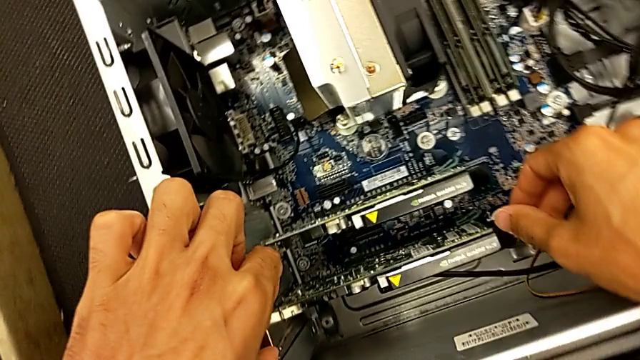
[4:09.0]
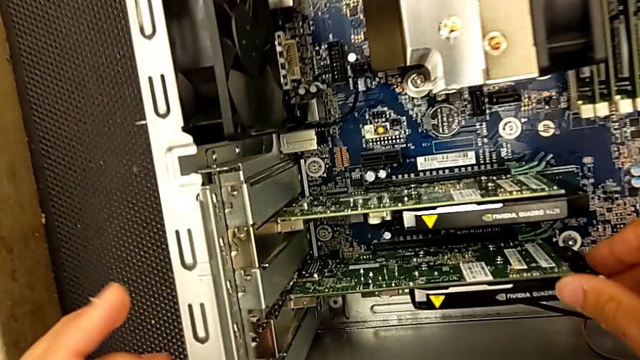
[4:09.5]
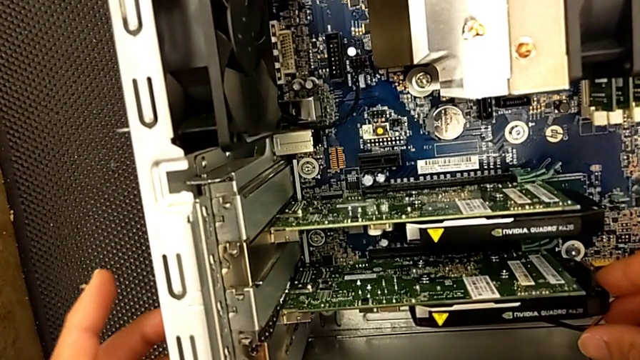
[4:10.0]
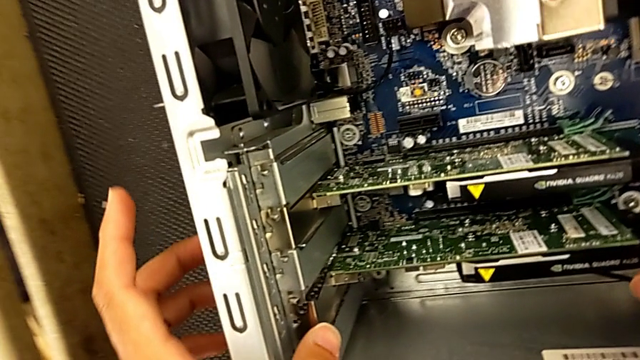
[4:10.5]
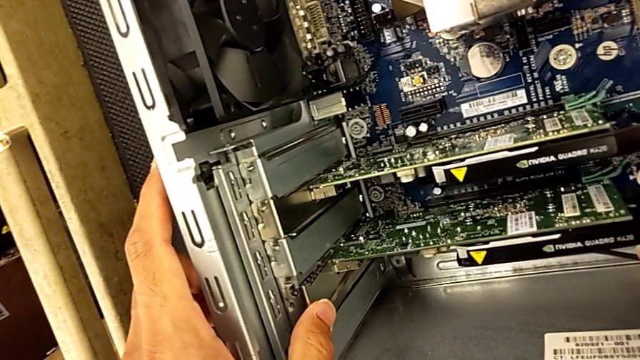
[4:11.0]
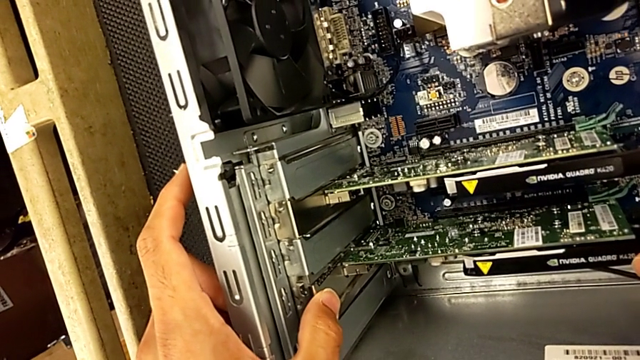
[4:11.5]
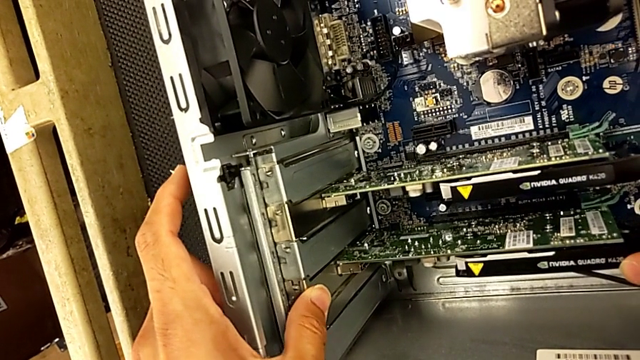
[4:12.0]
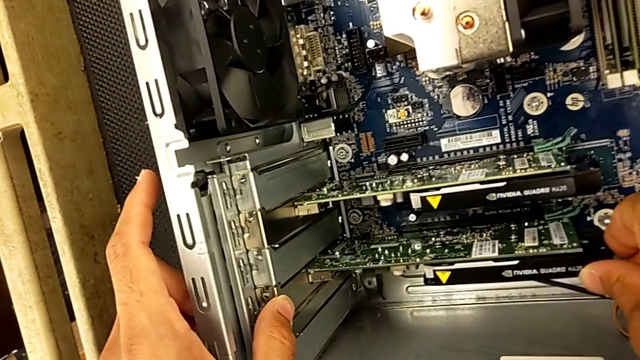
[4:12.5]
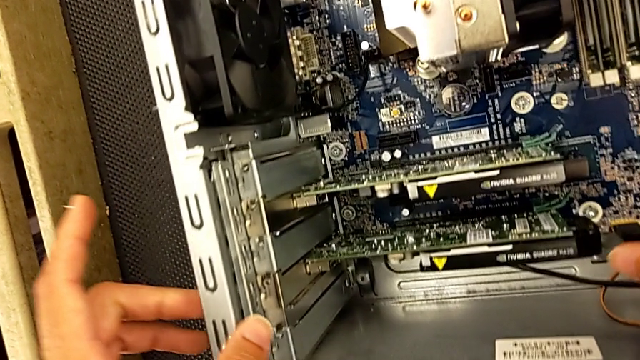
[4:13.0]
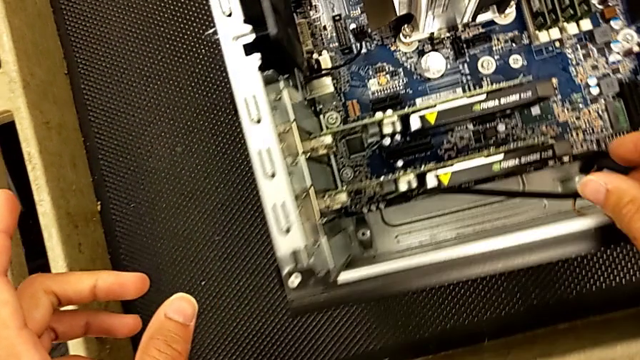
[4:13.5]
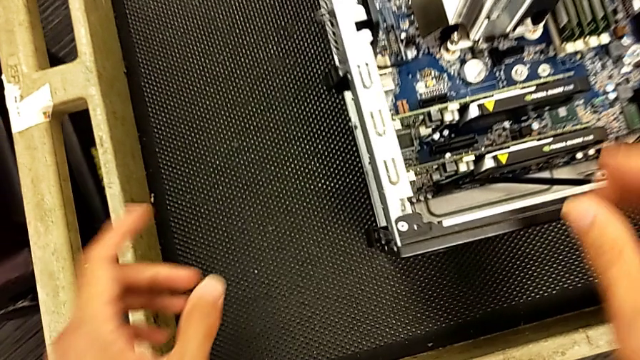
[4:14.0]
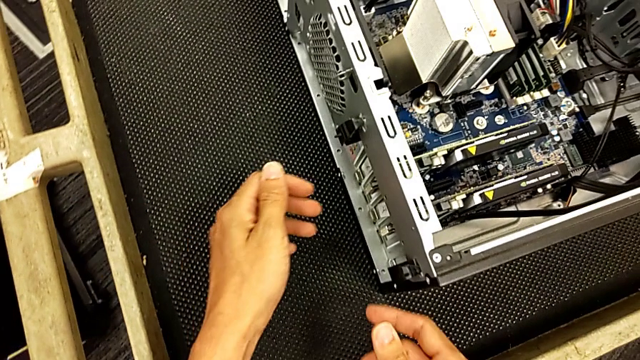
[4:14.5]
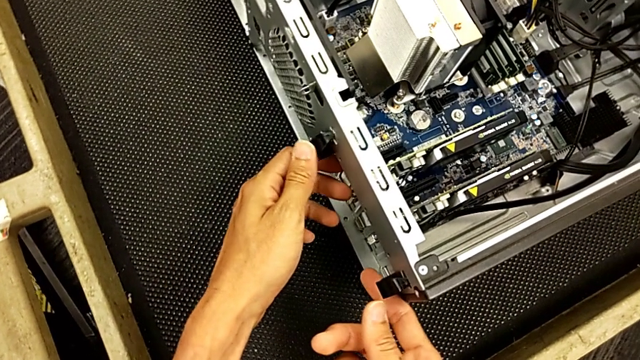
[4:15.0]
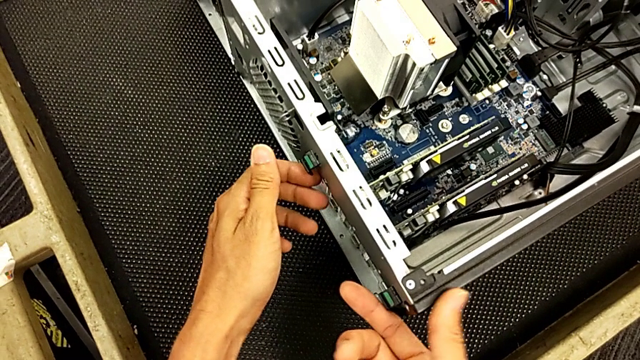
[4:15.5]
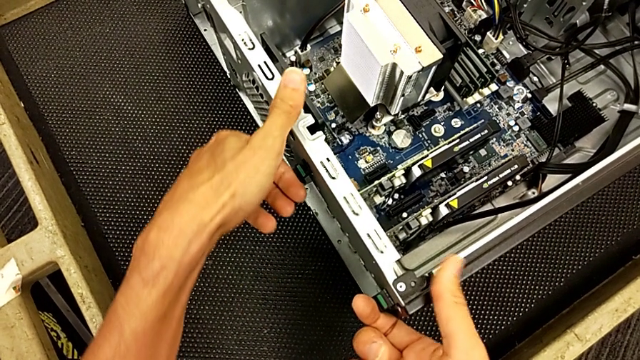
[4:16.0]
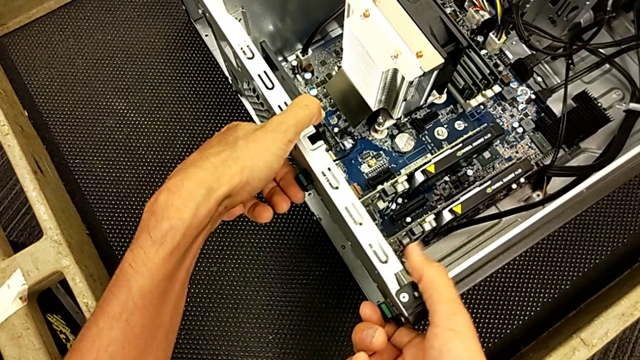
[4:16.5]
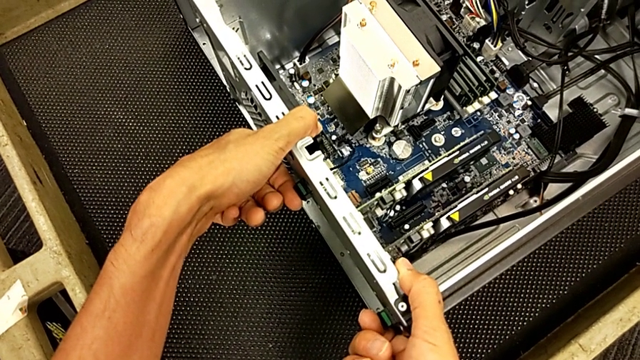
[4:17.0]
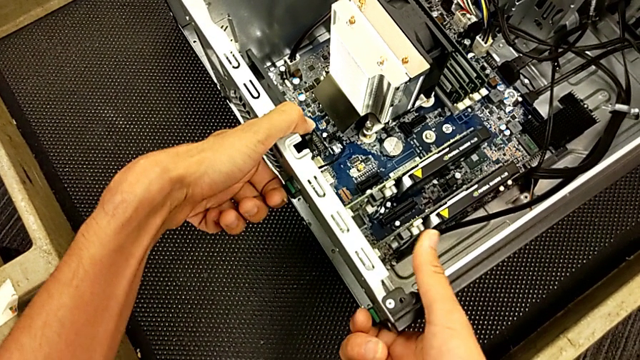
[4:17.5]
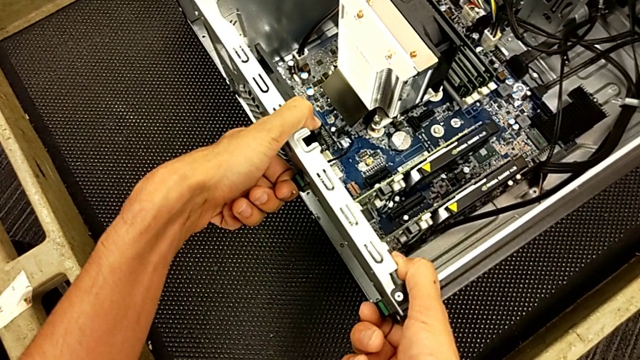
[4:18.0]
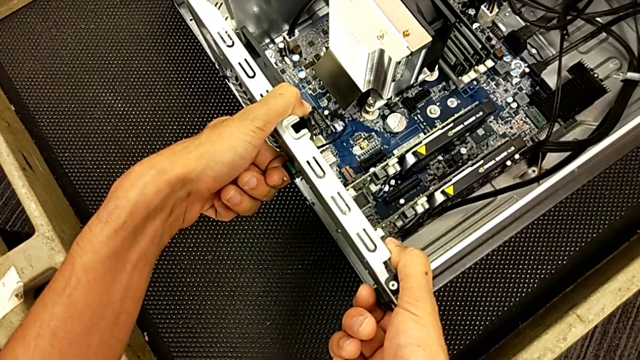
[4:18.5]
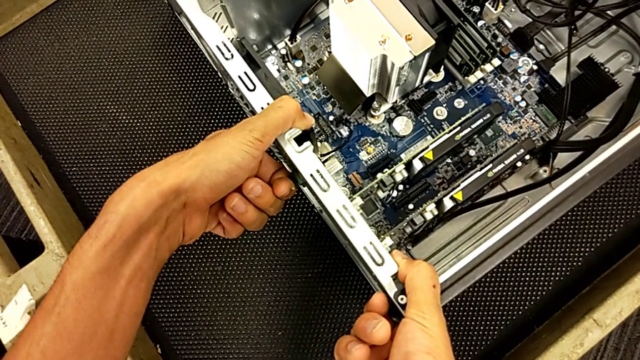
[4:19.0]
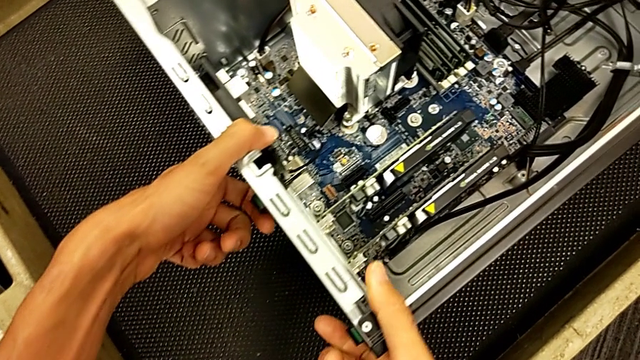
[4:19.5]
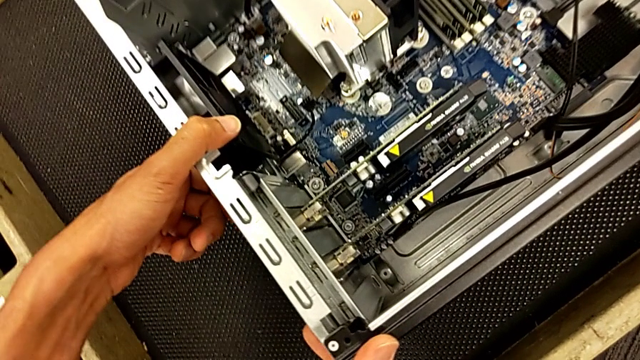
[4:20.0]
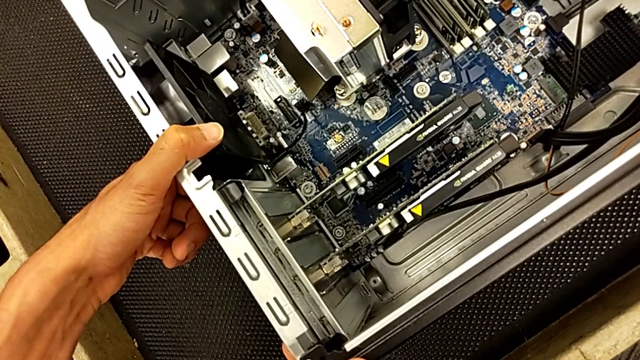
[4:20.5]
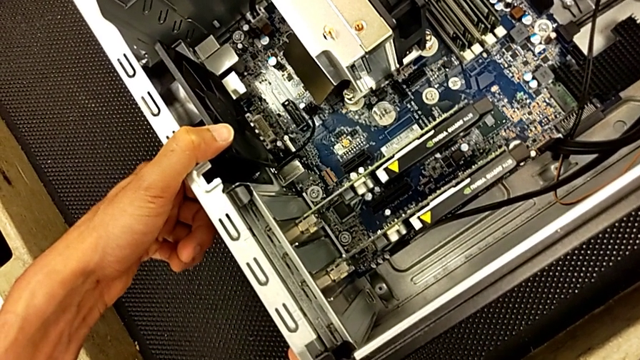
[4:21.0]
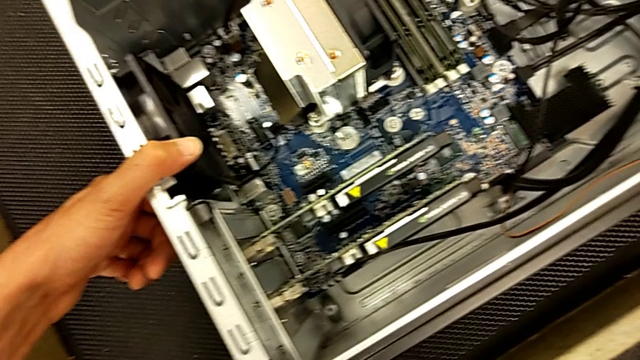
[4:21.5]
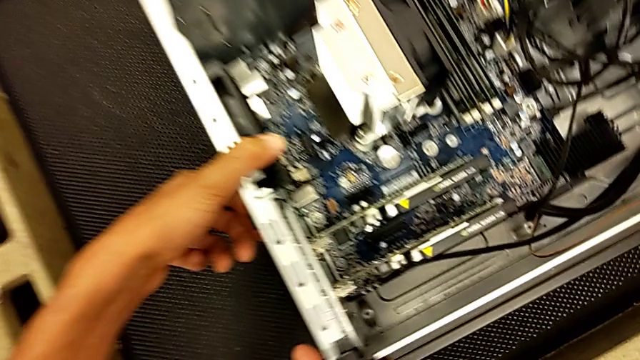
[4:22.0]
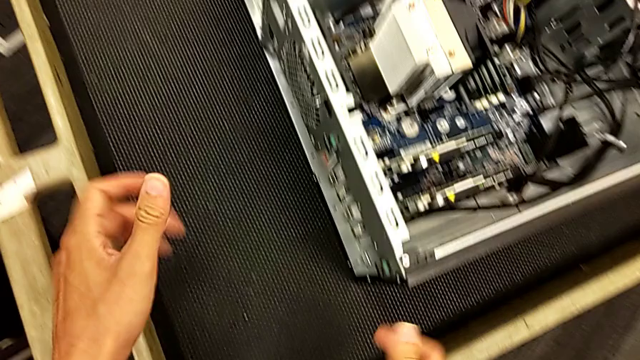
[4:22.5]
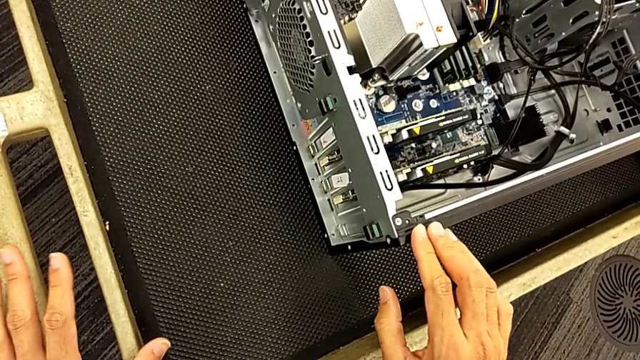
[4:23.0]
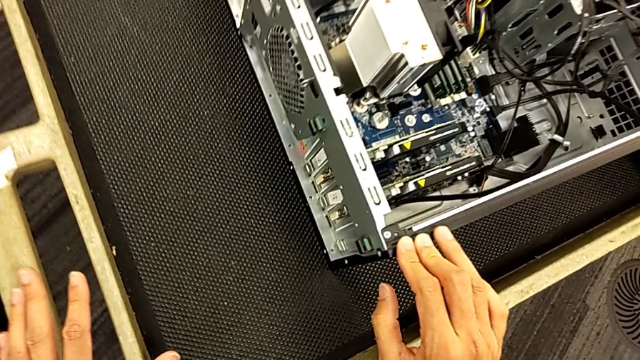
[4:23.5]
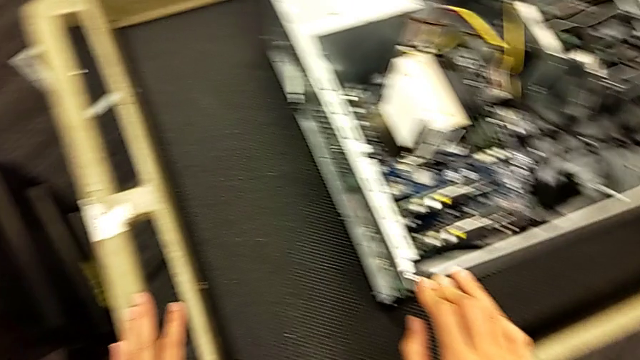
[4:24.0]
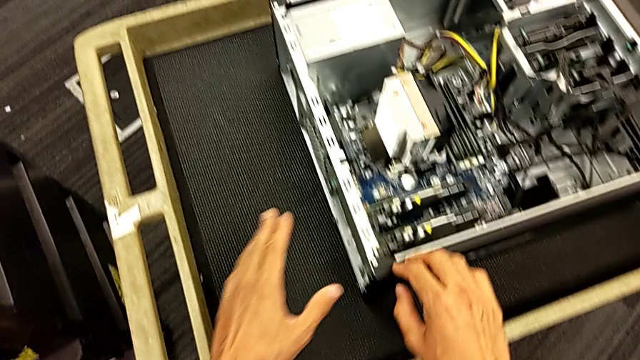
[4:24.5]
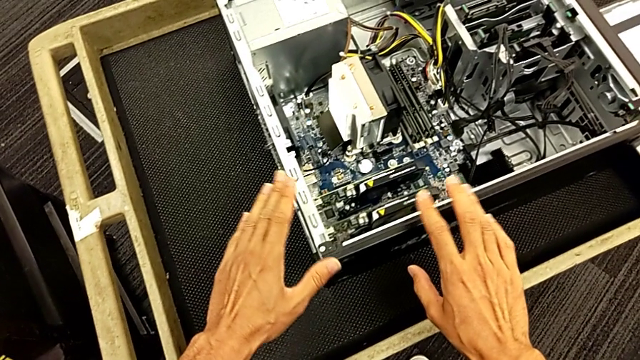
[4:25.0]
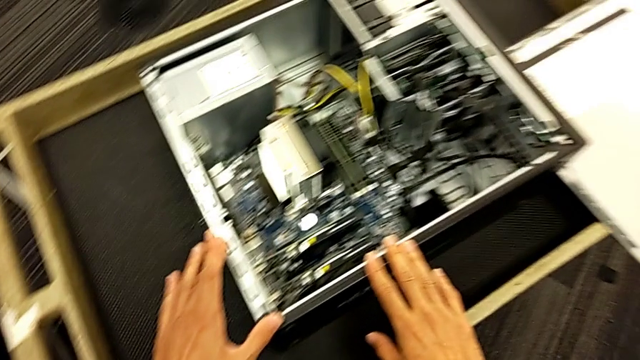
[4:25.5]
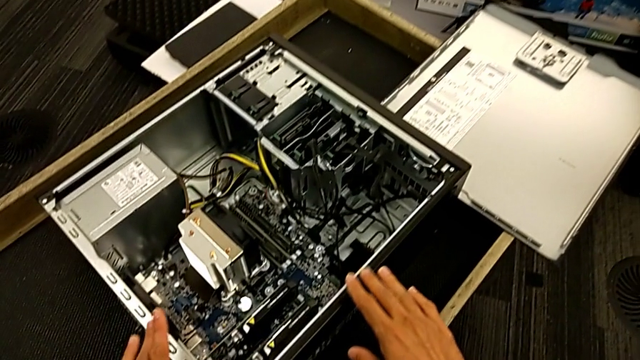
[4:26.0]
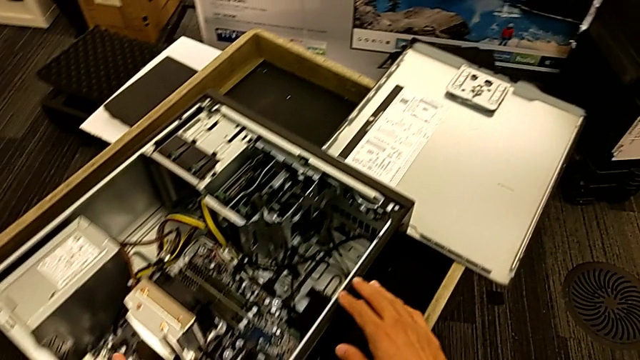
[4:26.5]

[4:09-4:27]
The camera wearer is changing the graphics card. They keep pressing the graphic card and pull the computer tab.

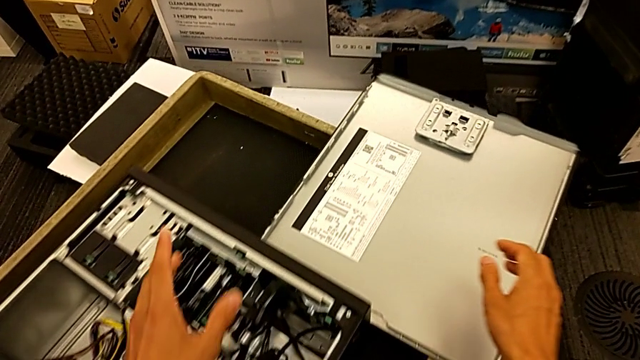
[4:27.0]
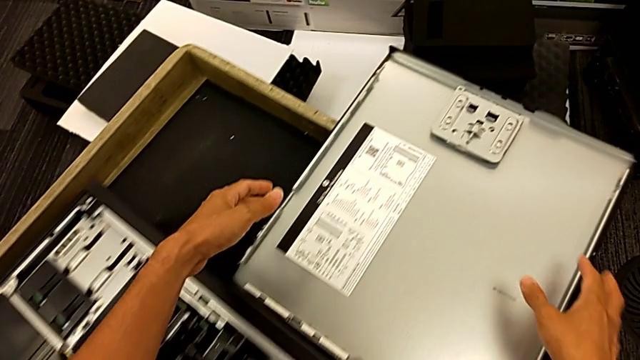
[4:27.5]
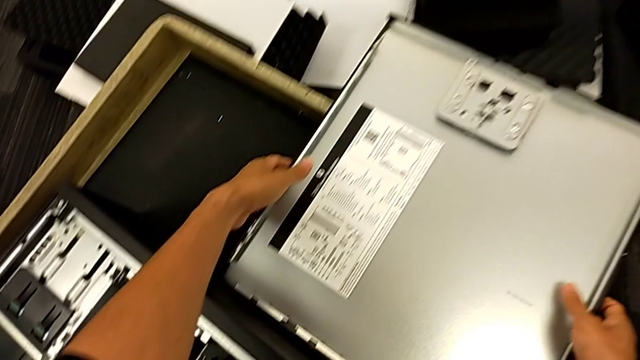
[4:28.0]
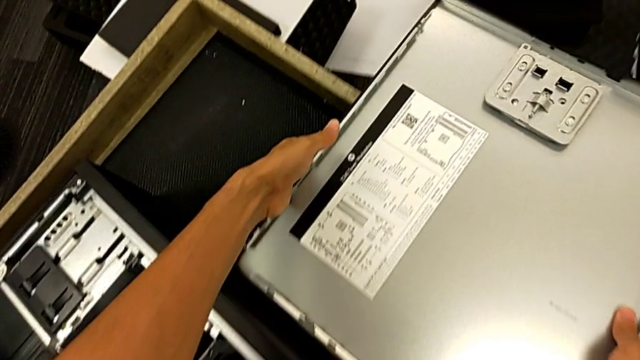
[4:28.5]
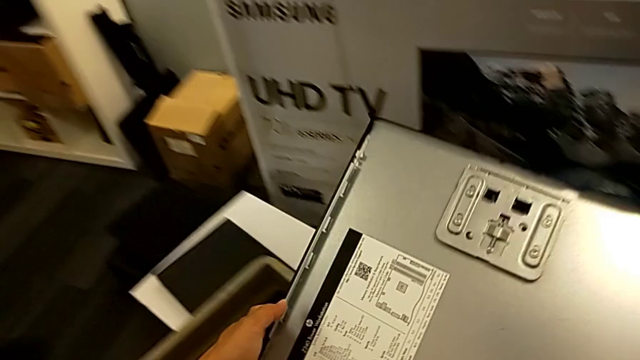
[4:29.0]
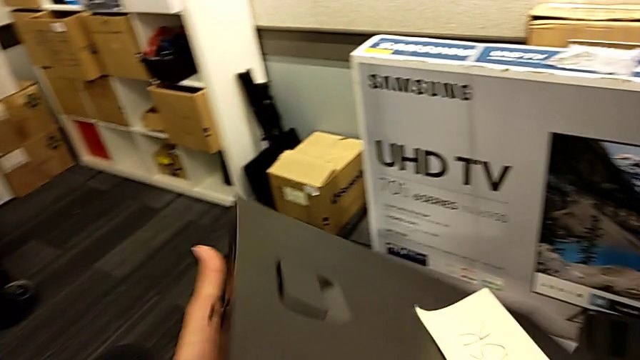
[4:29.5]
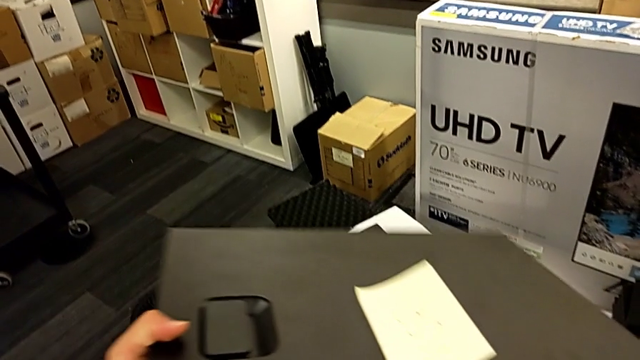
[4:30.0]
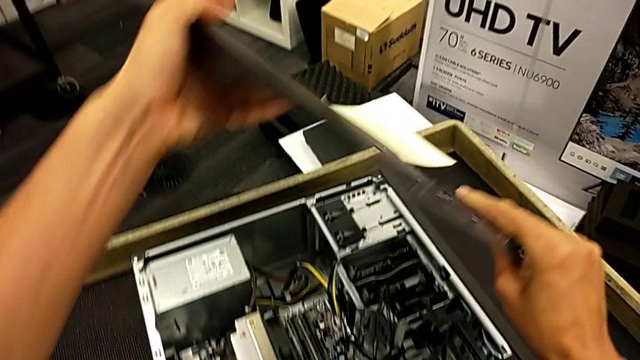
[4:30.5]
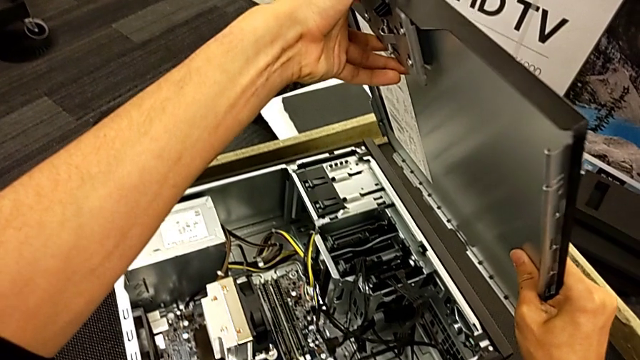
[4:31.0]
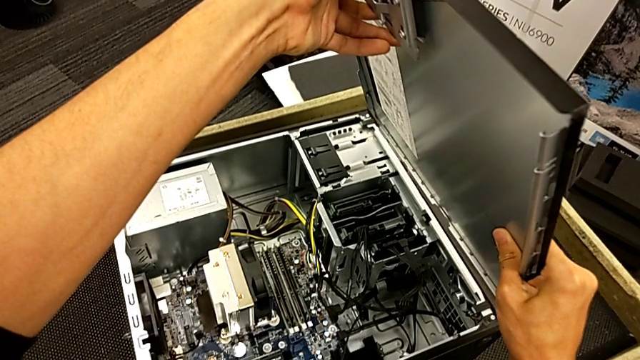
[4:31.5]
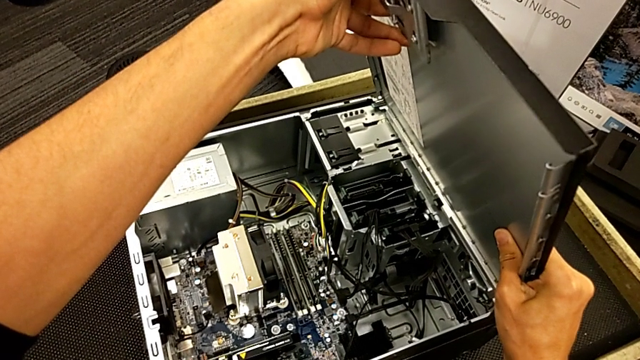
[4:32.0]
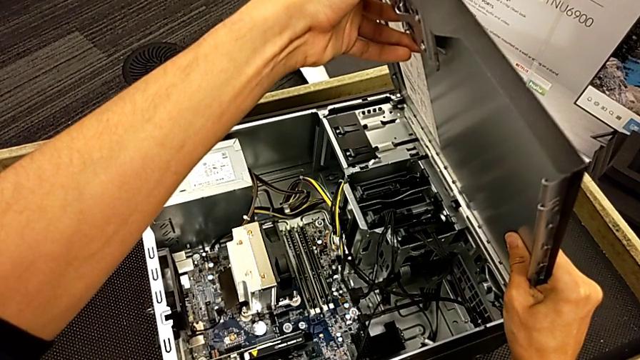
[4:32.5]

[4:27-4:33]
The camera wearer is closing the computer tower. They grab the cover and begin to place it.
